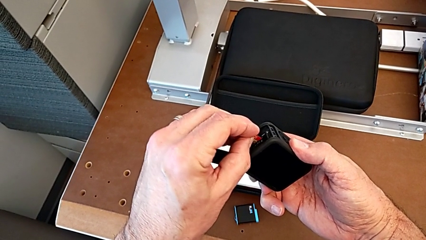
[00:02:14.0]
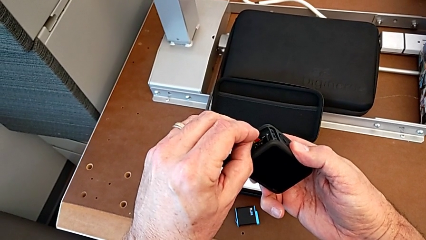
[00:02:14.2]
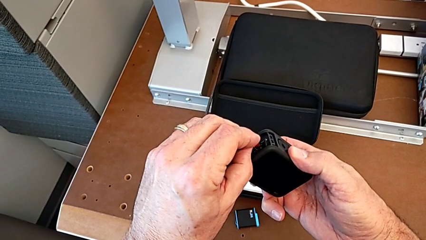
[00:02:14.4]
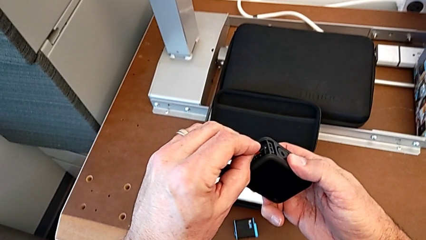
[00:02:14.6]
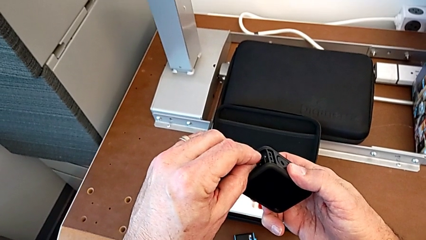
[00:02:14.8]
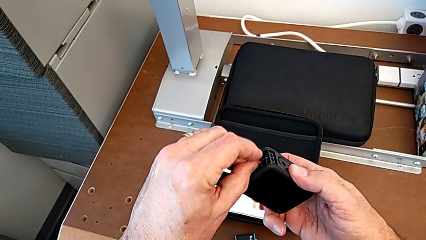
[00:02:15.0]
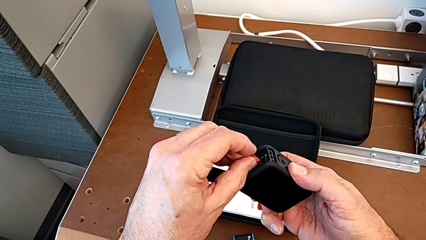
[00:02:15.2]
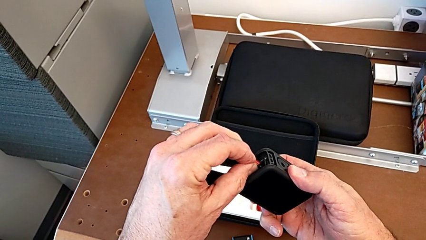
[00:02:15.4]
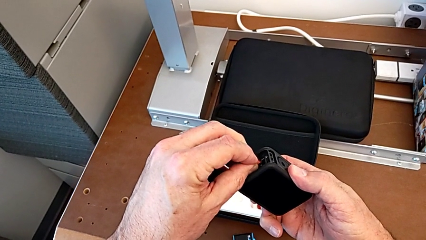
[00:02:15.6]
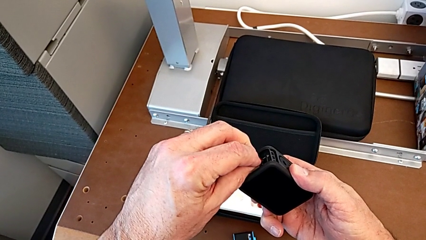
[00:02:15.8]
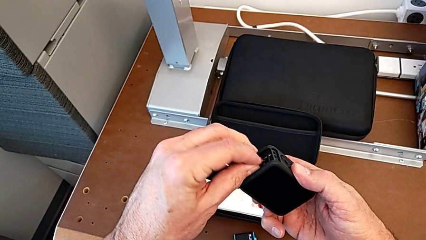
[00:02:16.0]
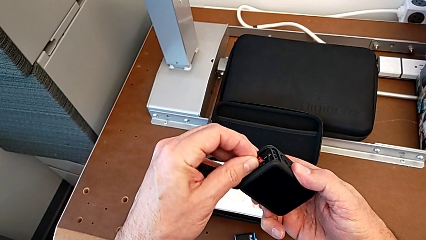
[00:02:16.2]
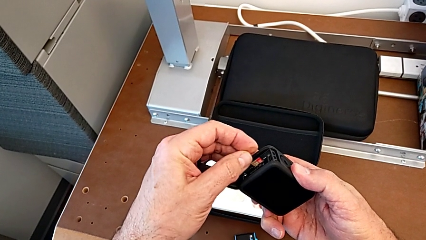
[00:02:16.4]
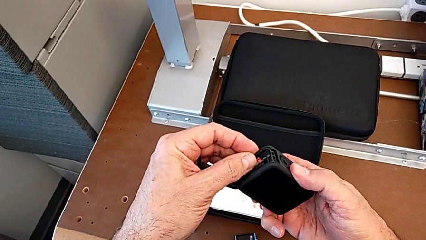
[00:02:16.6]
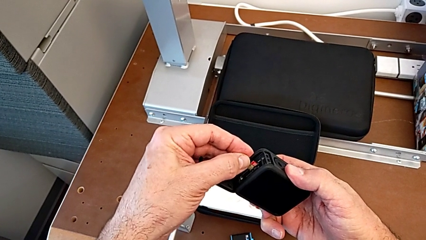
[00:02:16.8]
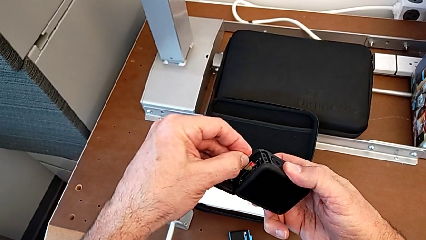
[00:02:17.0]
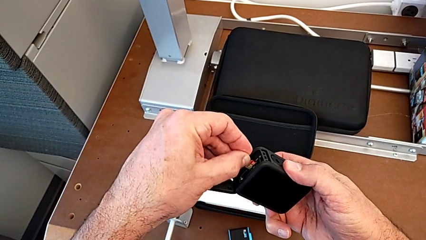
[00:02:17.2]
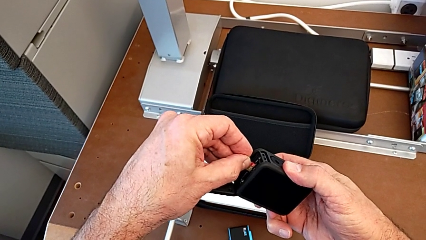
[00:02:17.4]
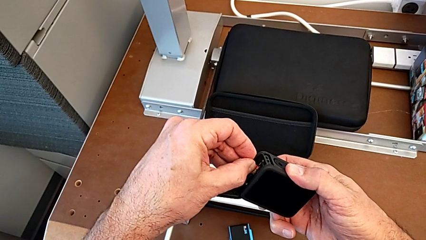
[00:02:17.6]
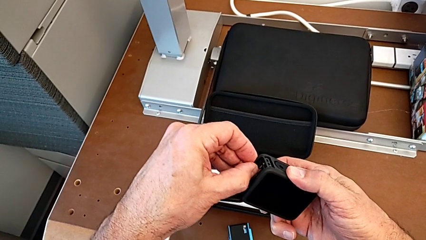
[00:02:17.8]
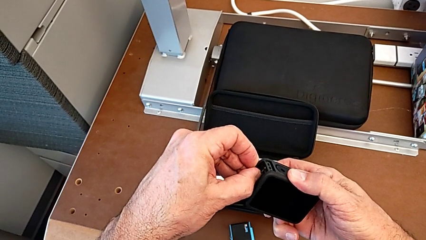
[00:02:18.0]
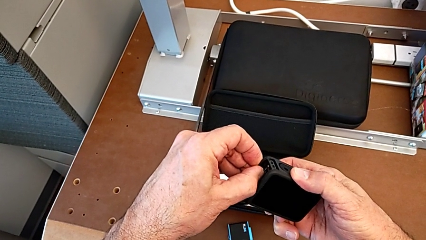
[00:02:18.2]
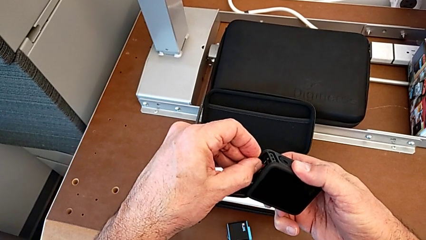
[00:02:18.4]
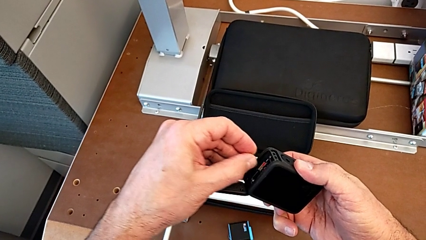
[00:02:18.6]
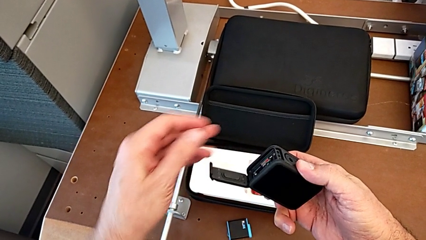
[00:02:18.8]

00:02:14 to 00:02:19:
The camera wearer is inserting the SD card into the GoPro. They align the SD card and insert it.

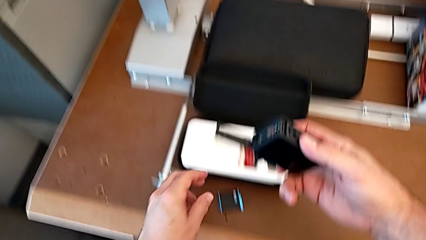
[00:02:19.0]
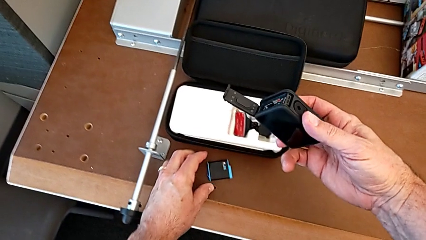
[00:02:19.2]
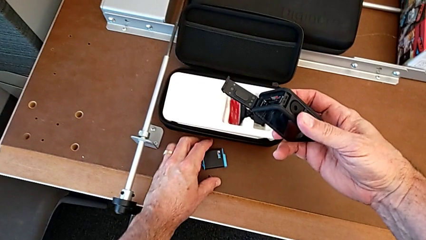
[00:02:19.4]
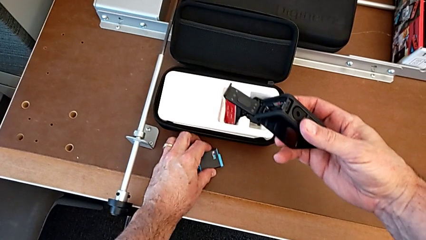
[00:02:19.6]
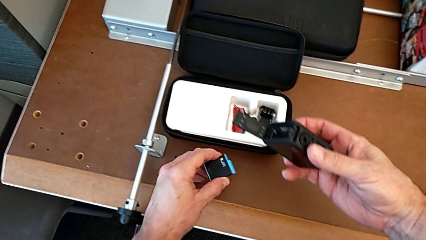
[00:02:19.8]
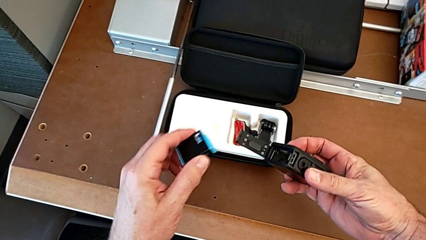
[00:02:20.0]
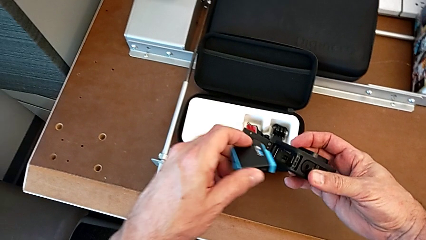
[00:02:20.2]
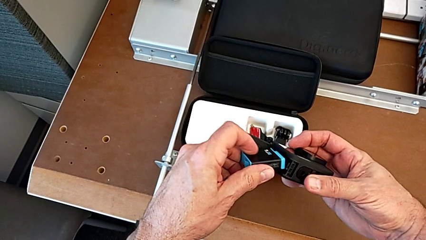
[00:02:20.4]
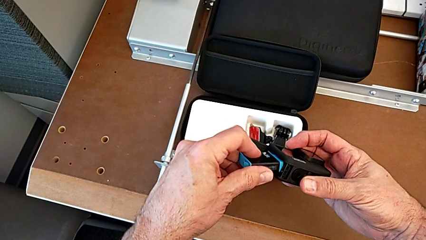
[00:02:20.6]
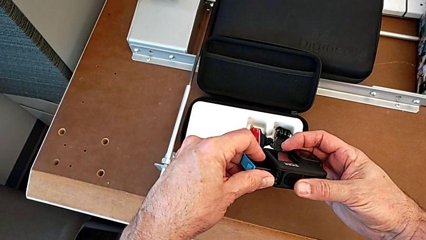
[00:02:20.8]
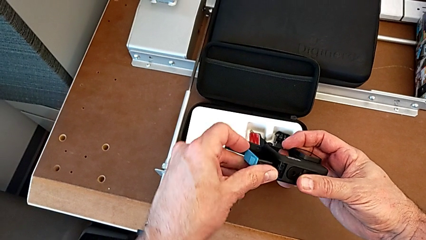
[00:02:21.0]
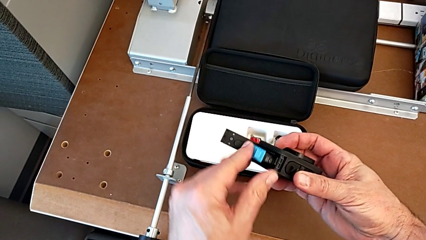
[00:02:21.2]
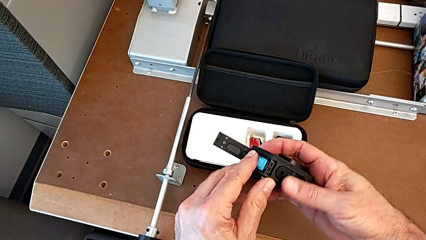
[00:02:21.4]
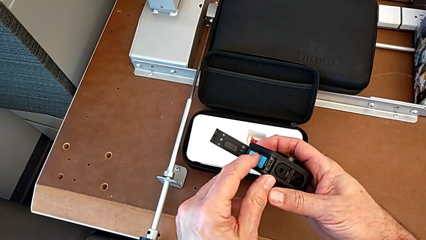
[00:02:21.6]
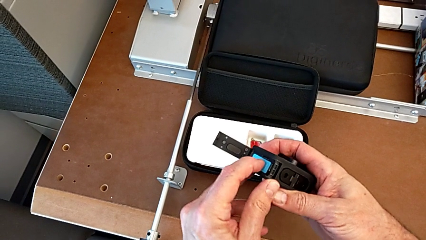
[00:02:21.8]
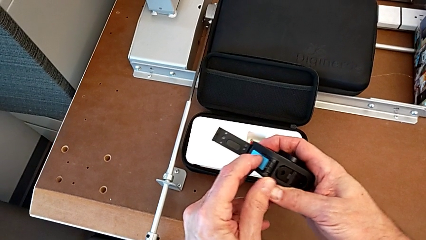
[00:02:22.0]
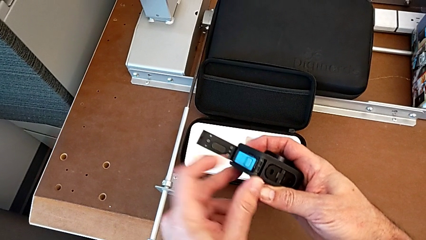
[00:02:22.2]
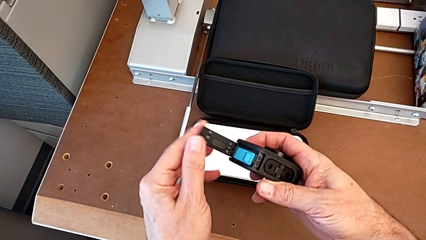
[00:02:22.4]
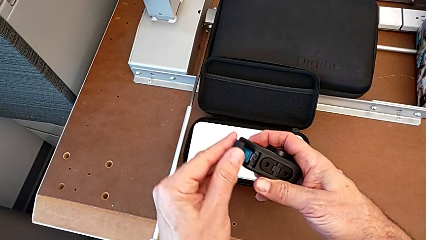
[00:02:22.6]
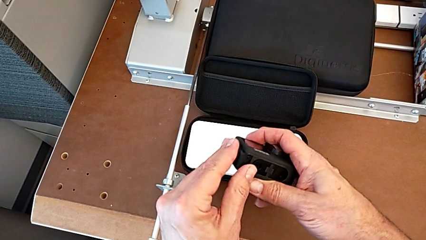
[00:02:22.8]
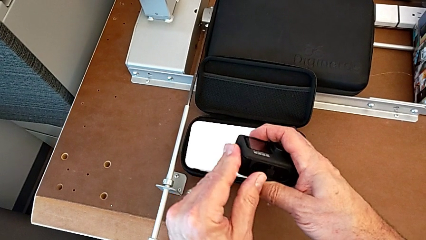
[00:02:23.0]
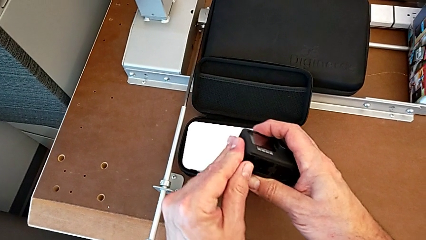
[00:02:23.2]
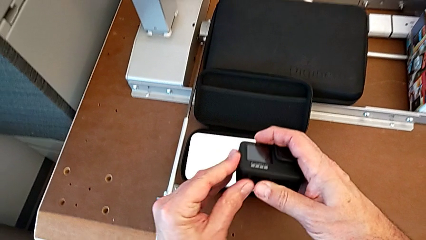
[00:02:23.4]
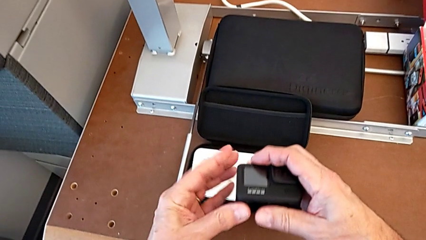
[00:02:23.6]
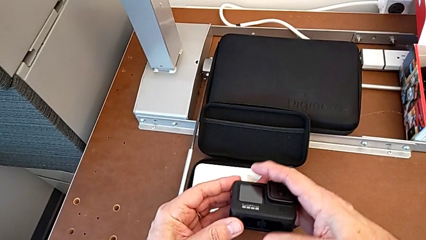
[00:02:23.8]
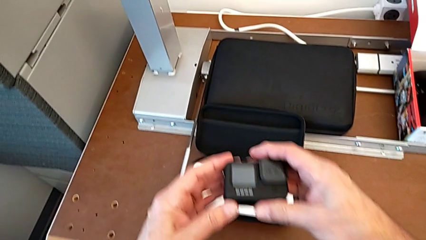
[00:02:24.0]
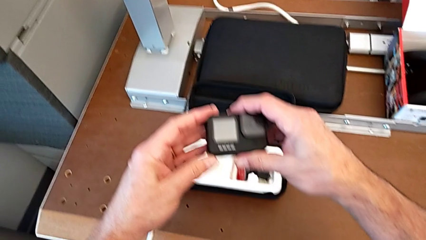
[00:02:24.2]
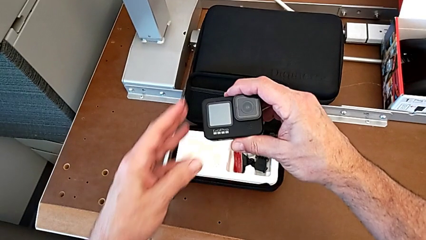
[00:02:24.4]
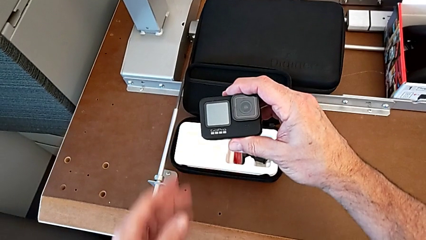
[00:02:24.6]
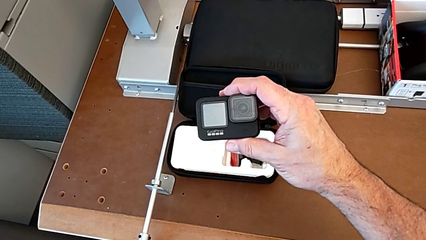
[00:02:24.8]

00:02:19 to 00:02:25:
The camera wearer places the battery of the GoPro. They insert the battery and close the battery door.

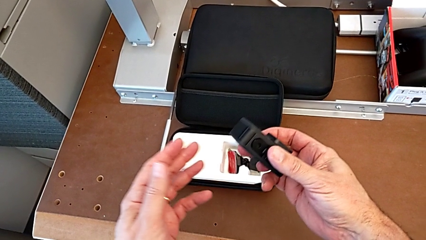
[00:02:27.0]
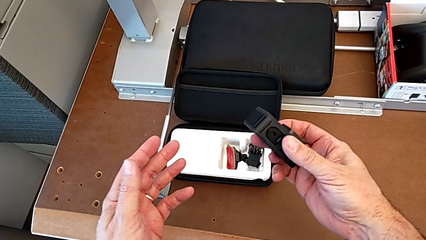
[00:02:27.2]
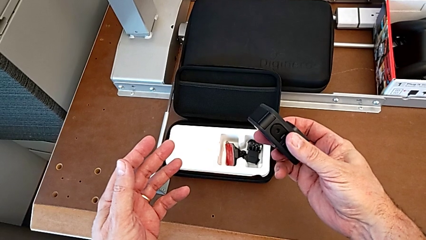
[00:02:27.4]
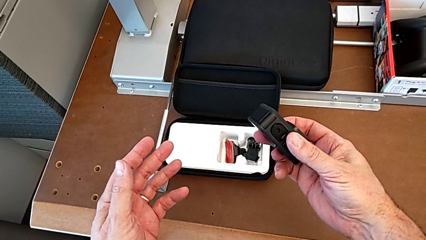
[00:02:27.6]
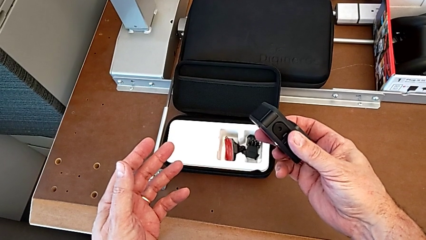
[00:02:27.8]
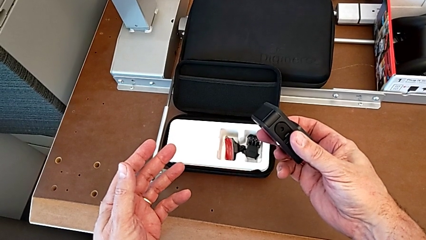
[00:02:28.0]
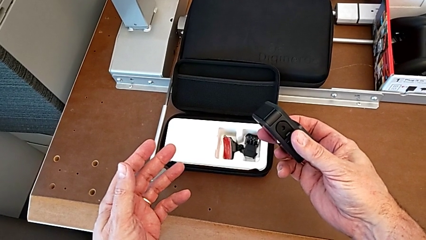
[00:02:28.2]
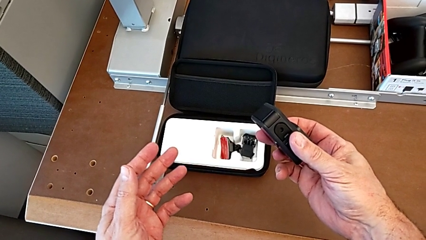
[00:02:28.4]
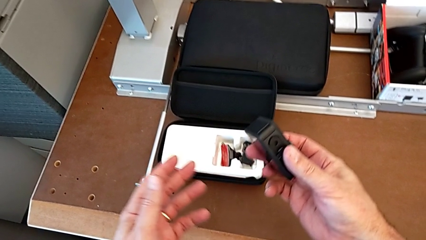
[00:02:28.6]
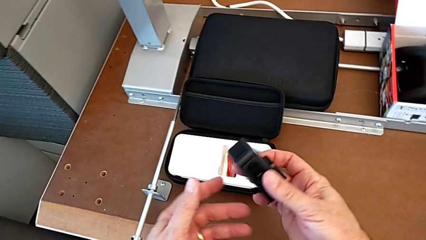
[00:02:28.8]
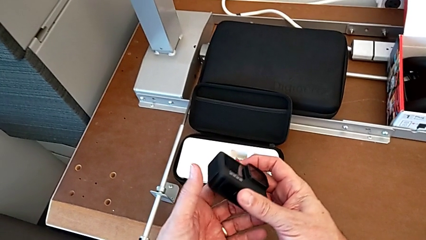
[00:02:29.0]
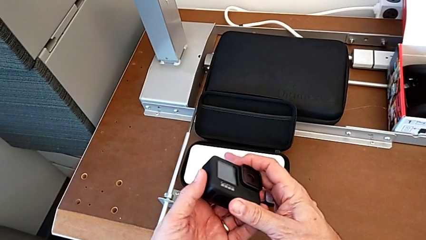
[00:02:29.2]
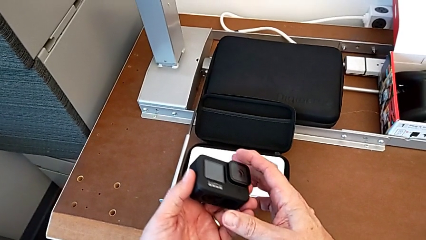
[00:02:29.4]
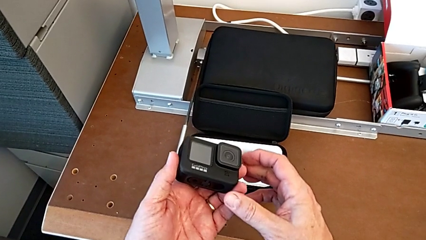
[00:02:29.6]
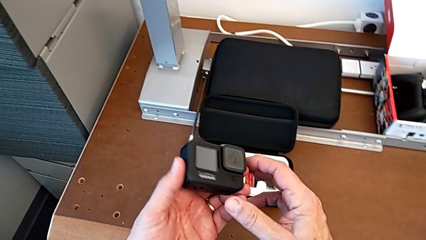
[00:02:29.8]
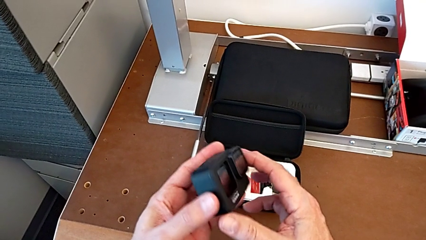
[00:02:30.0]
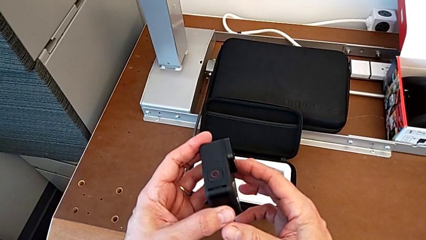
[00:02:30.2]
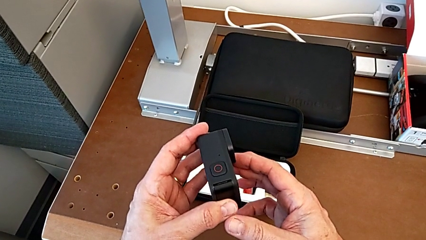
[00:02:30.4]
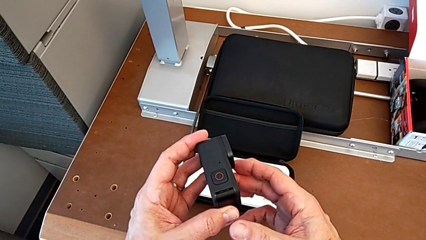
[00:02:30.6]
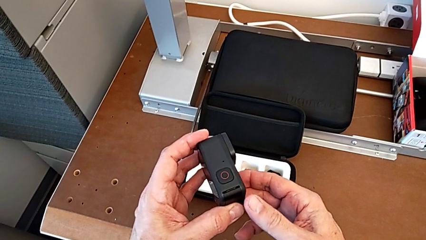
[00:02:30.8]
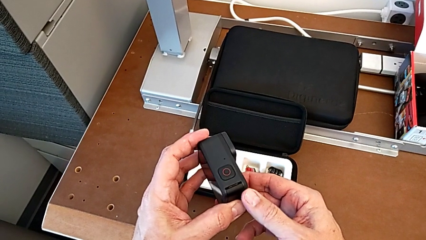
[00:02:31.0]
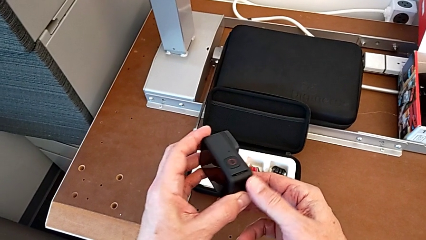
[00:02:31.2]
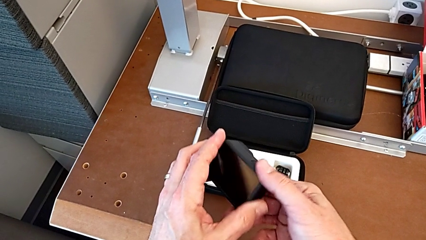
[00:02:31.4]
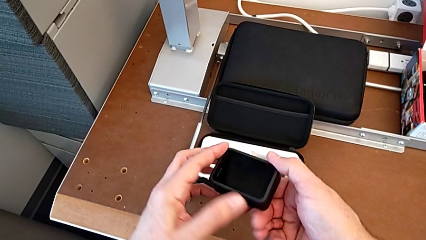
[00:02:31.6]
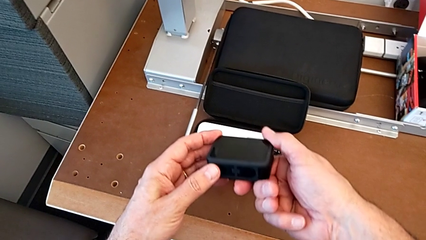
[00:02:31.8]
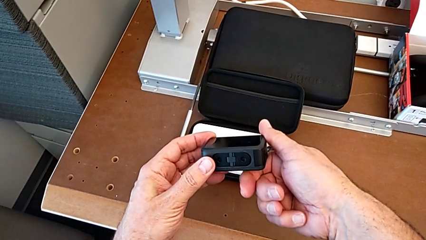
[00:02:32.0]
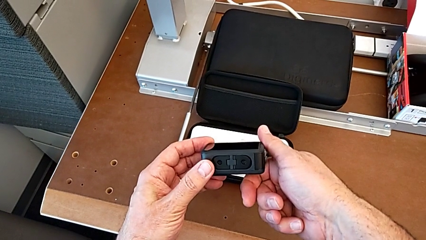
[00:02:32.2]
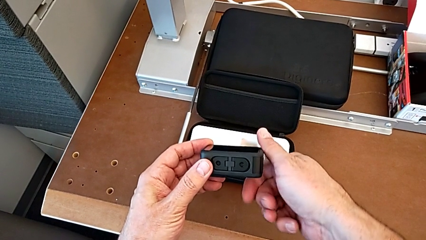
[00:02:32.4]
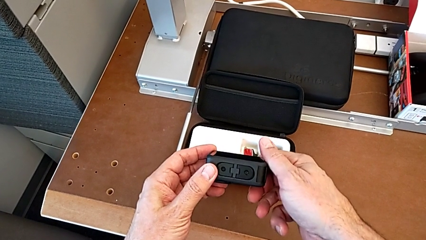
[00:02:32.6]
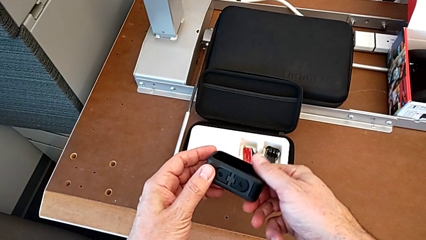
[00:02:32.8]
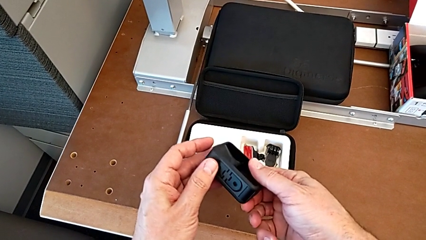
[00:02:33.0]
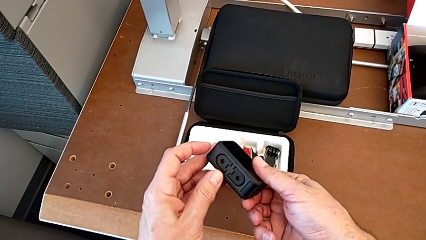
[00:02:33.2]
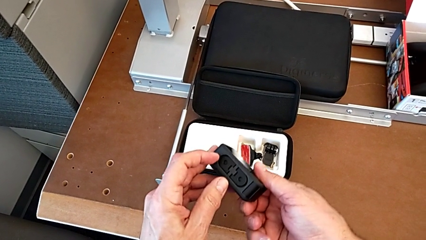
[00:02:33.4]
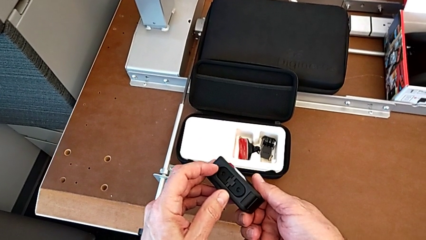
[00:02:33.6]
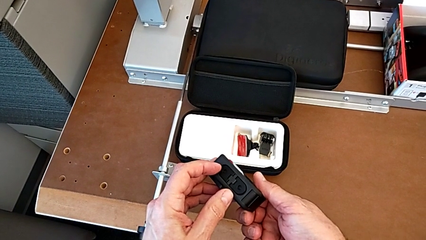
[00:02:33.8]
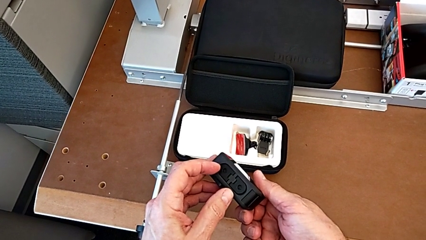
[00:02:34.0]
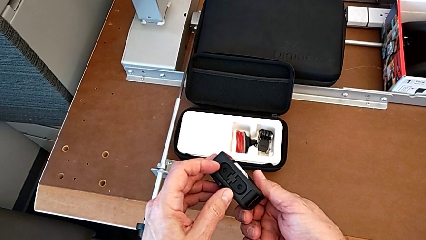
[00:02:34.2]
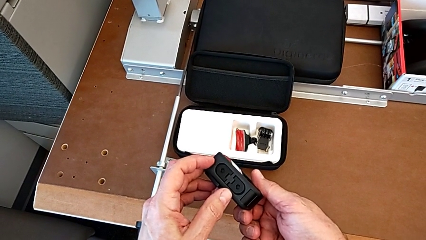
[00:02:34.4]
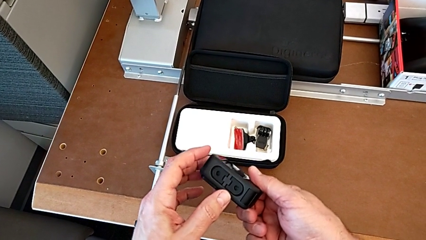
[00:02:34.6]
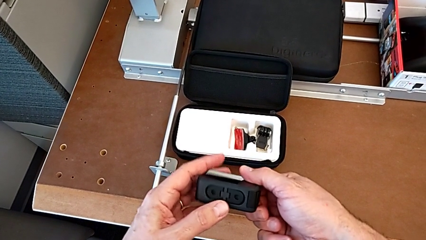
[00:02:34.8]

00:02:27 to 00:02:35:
The camera wearer is assembling the strap. They inspect the GoPro.
